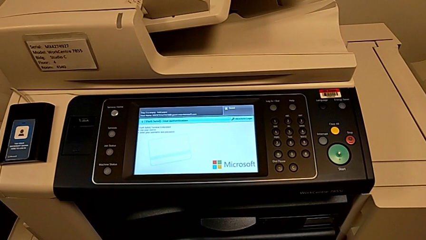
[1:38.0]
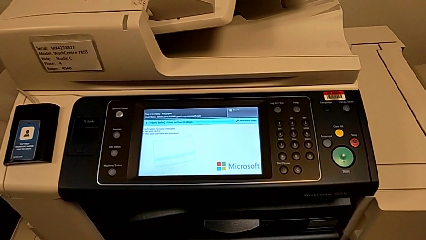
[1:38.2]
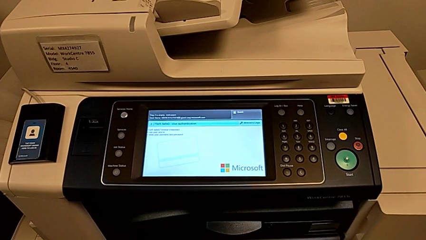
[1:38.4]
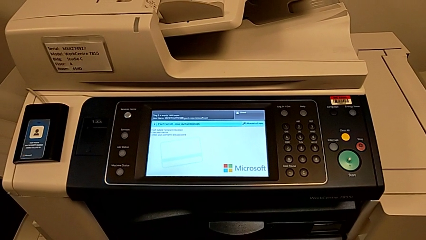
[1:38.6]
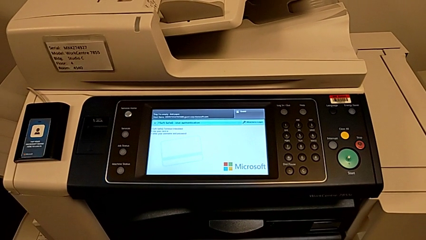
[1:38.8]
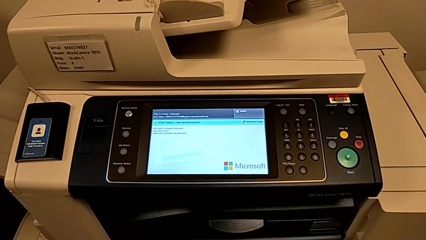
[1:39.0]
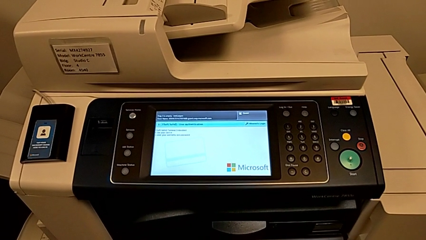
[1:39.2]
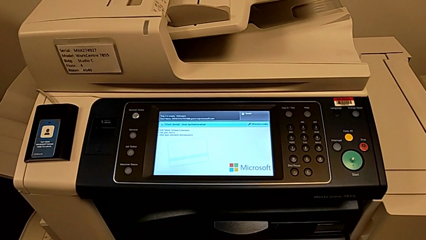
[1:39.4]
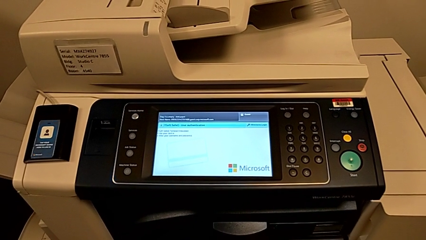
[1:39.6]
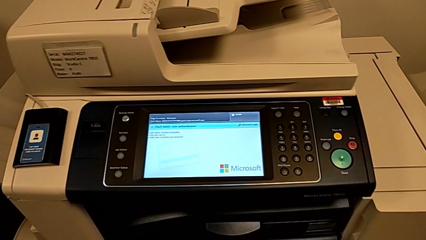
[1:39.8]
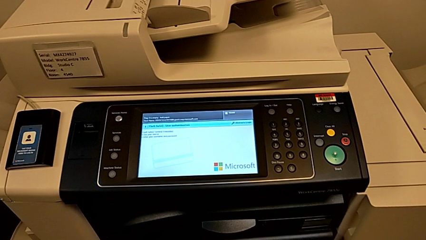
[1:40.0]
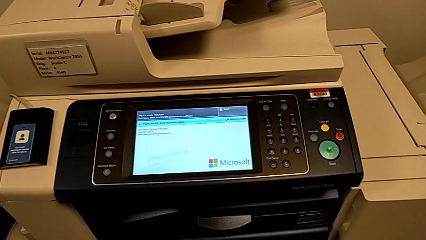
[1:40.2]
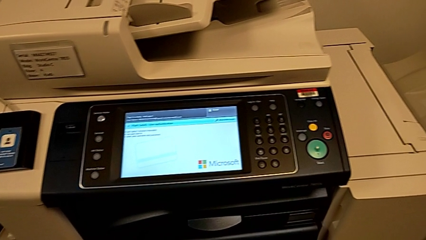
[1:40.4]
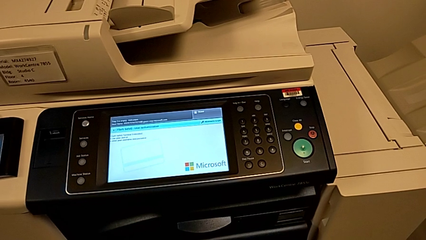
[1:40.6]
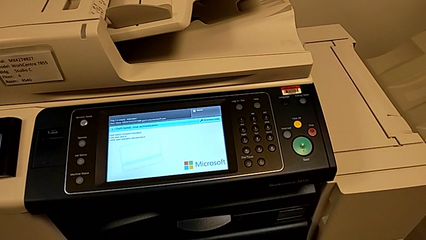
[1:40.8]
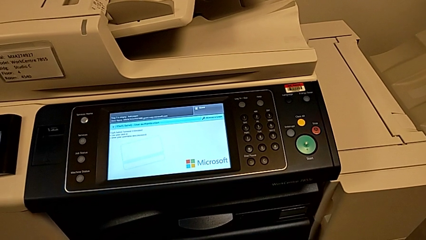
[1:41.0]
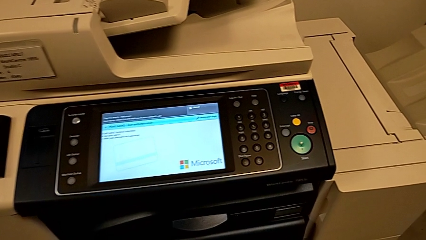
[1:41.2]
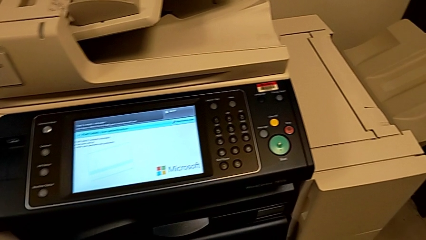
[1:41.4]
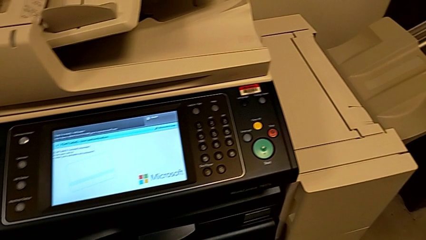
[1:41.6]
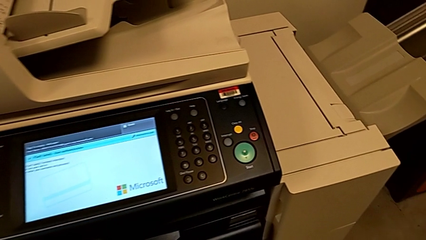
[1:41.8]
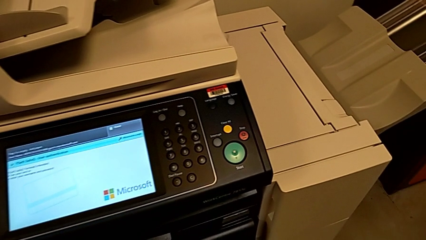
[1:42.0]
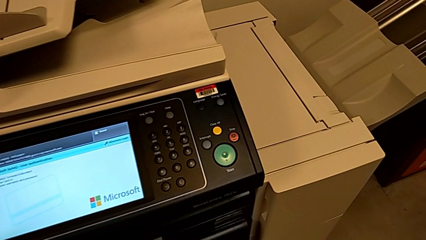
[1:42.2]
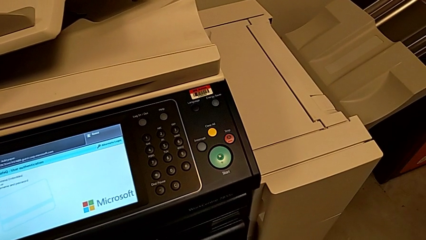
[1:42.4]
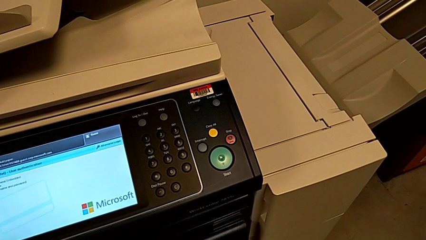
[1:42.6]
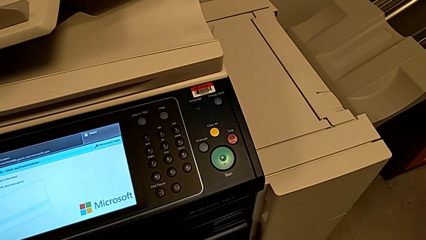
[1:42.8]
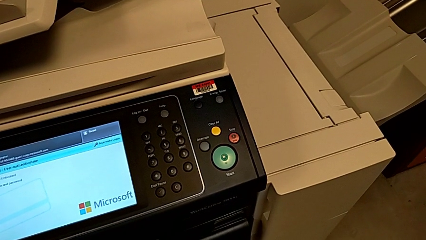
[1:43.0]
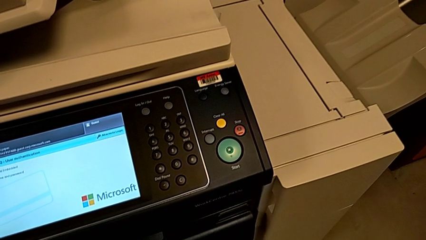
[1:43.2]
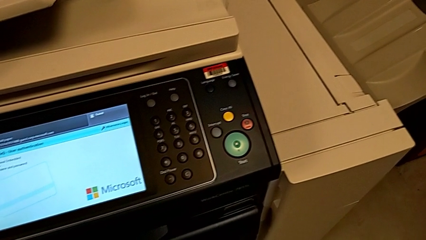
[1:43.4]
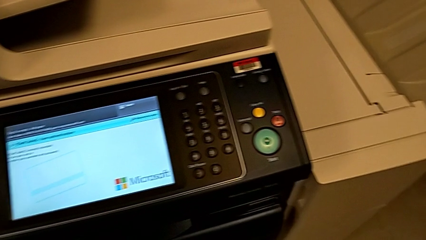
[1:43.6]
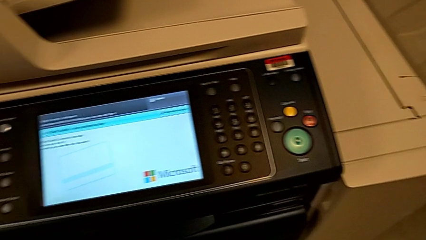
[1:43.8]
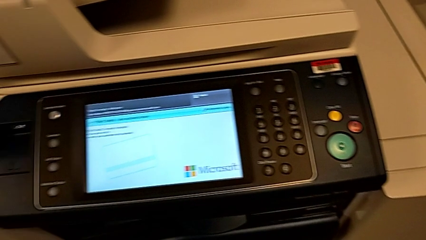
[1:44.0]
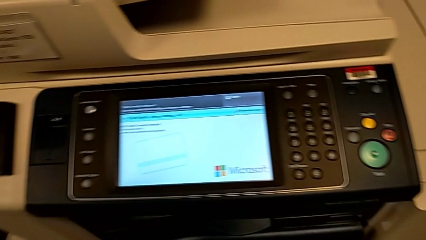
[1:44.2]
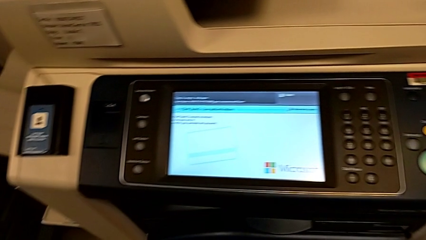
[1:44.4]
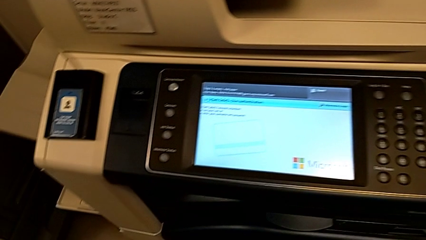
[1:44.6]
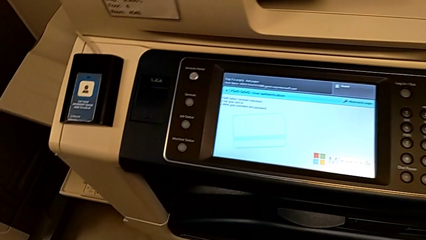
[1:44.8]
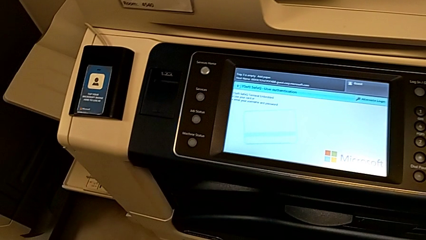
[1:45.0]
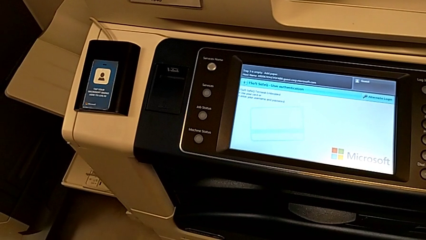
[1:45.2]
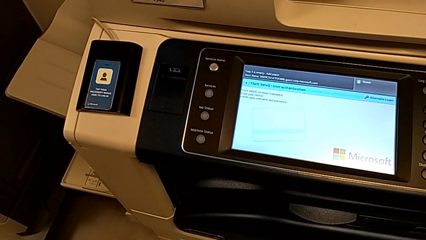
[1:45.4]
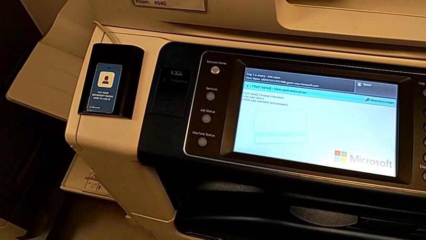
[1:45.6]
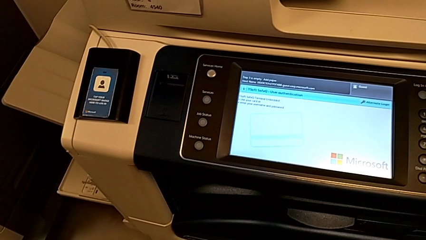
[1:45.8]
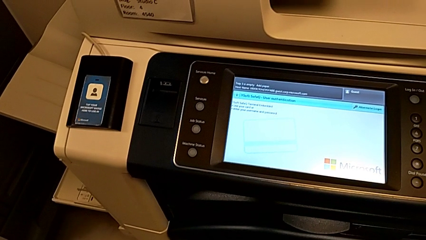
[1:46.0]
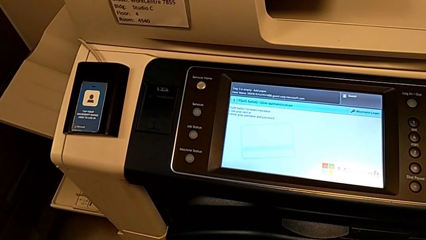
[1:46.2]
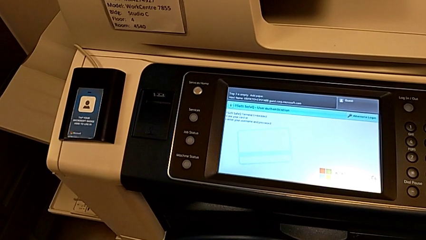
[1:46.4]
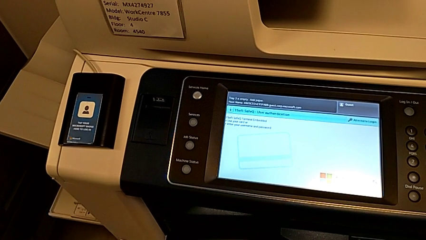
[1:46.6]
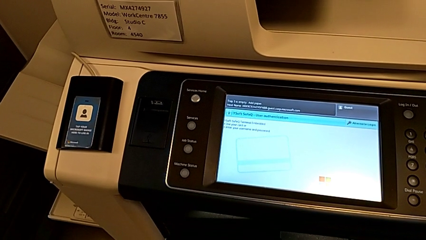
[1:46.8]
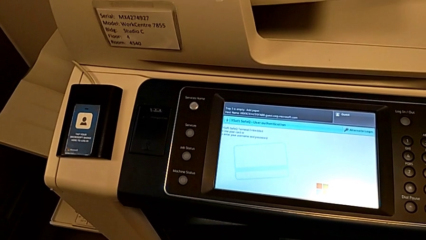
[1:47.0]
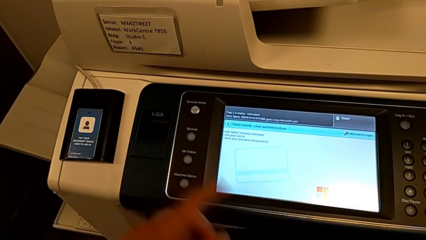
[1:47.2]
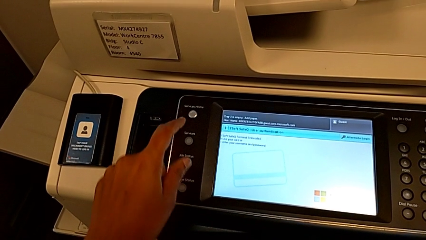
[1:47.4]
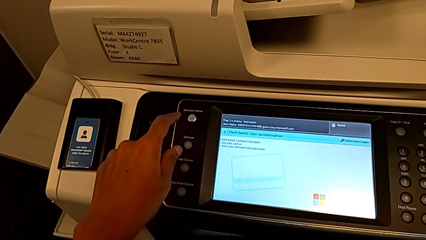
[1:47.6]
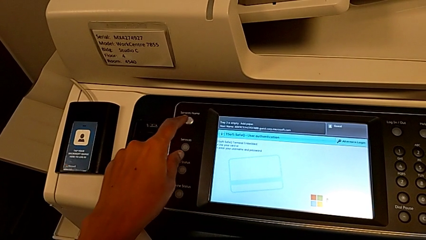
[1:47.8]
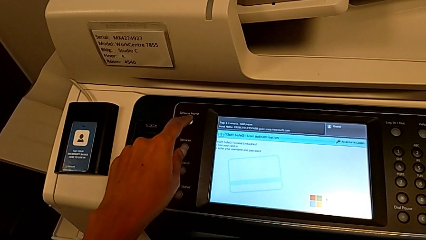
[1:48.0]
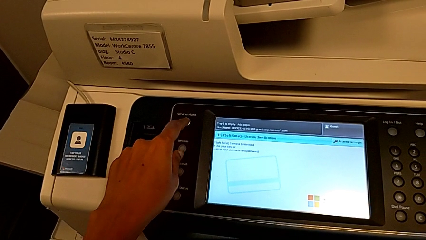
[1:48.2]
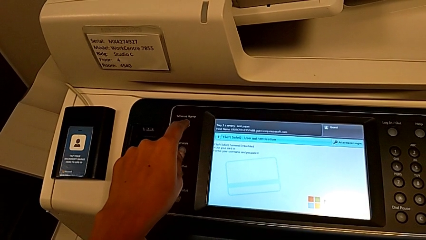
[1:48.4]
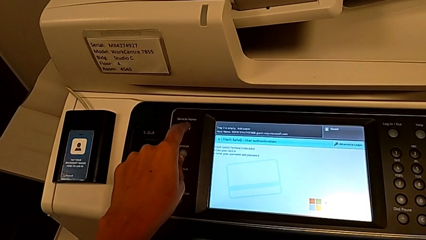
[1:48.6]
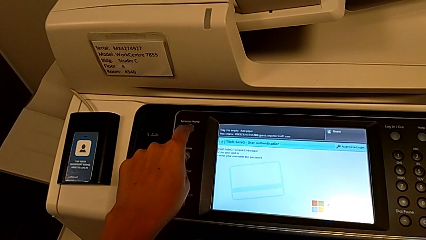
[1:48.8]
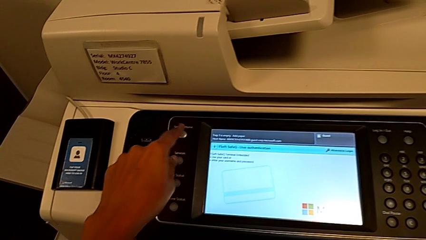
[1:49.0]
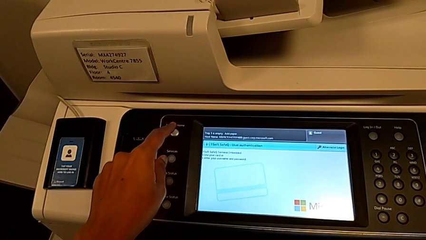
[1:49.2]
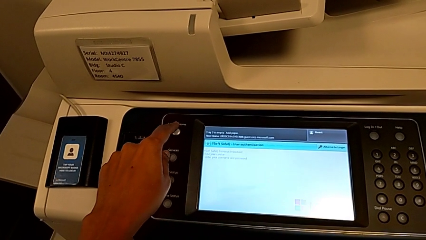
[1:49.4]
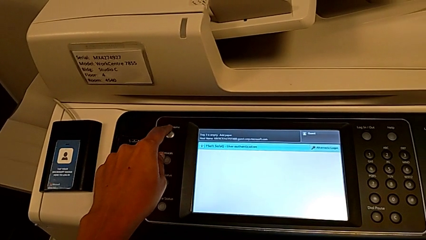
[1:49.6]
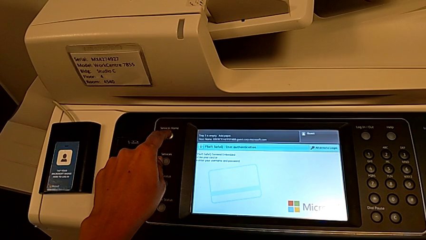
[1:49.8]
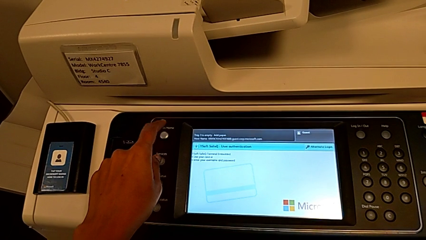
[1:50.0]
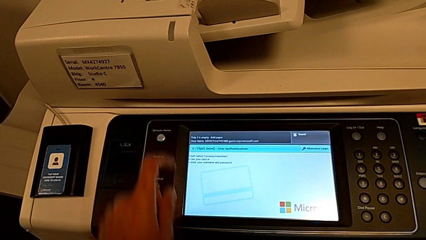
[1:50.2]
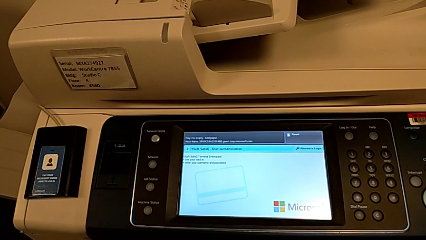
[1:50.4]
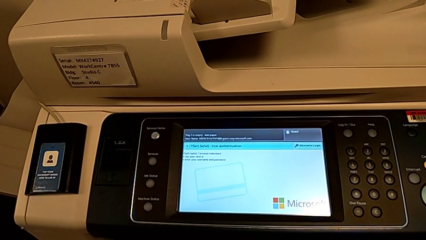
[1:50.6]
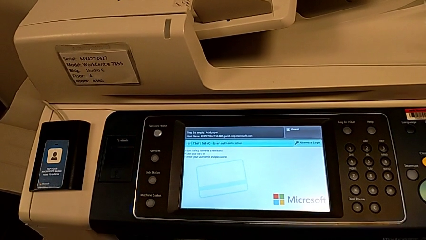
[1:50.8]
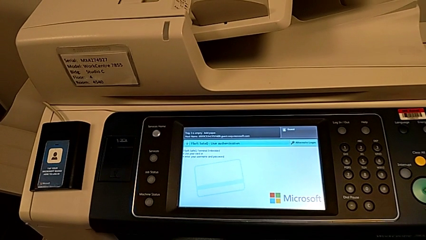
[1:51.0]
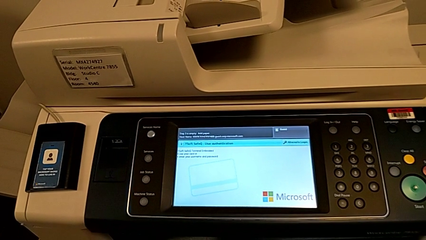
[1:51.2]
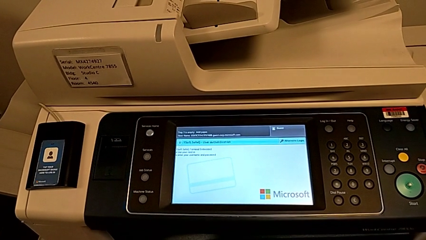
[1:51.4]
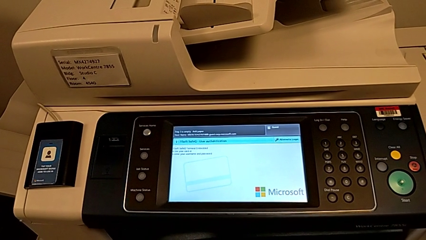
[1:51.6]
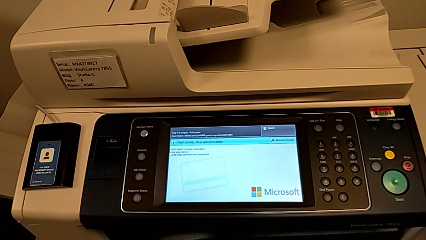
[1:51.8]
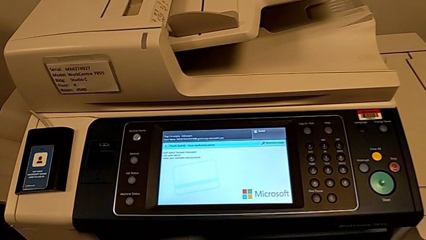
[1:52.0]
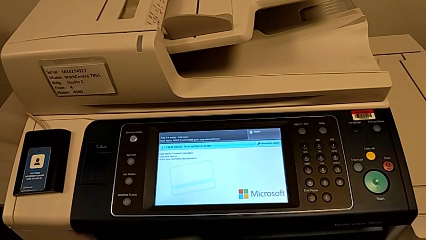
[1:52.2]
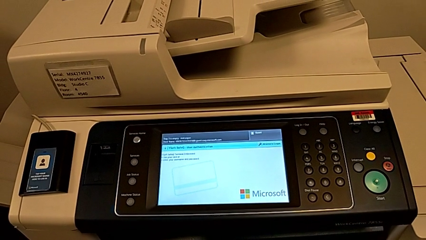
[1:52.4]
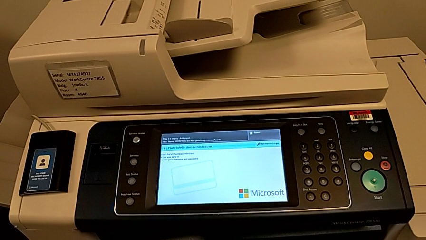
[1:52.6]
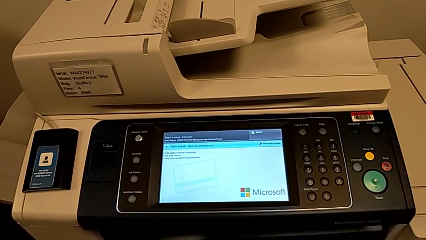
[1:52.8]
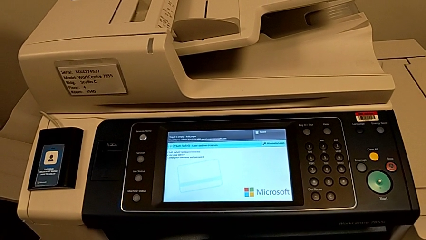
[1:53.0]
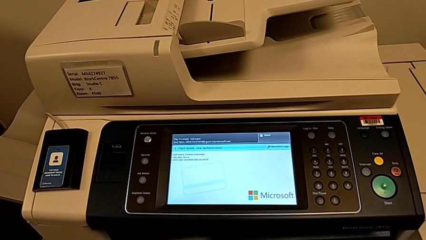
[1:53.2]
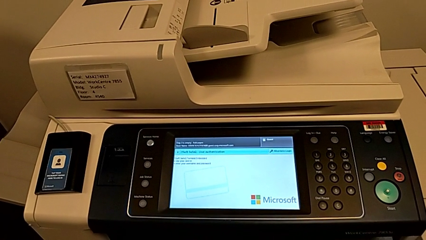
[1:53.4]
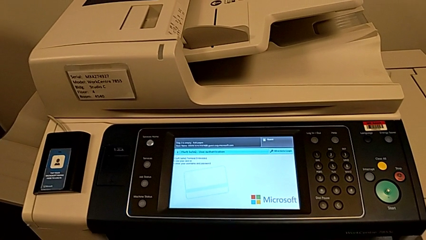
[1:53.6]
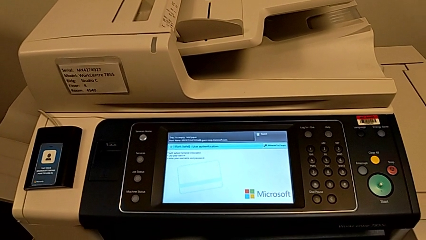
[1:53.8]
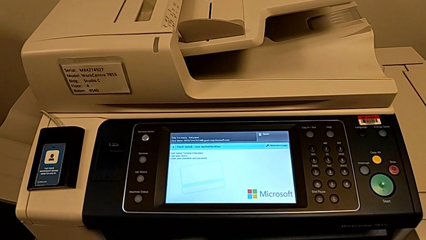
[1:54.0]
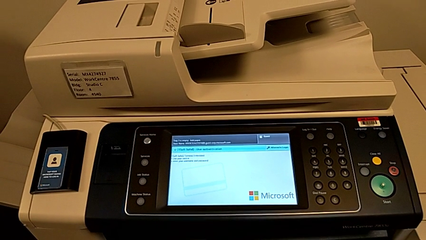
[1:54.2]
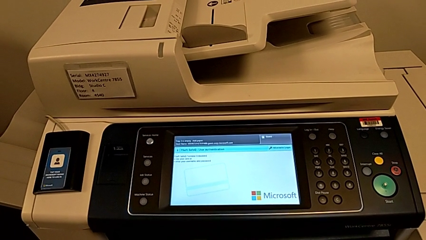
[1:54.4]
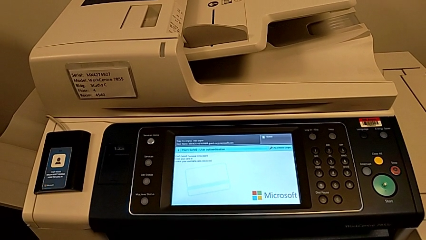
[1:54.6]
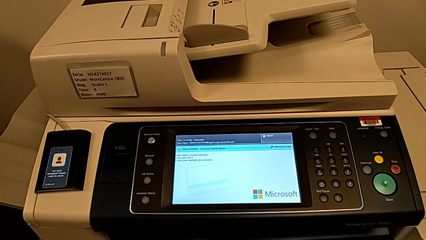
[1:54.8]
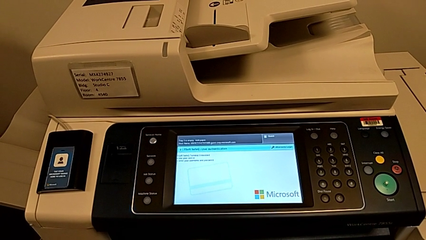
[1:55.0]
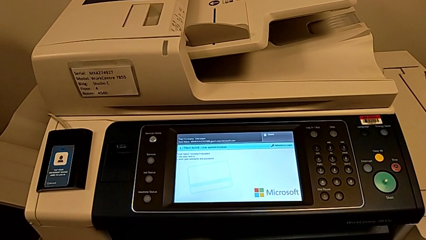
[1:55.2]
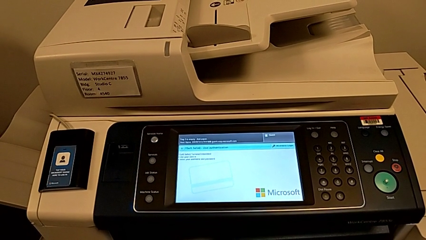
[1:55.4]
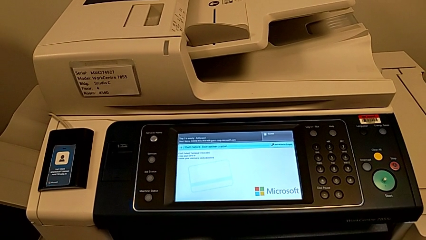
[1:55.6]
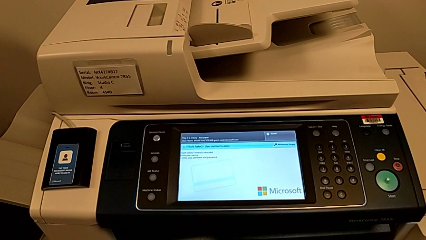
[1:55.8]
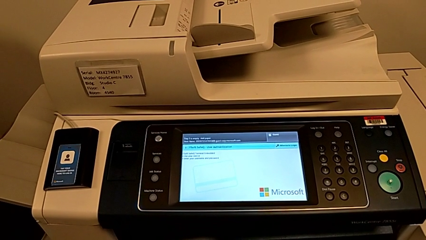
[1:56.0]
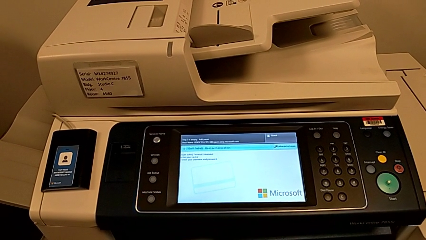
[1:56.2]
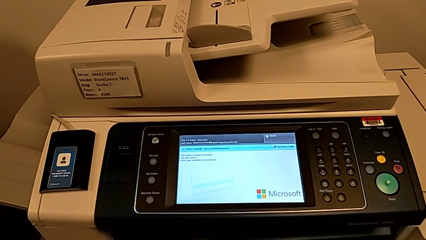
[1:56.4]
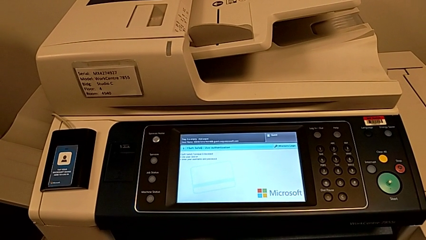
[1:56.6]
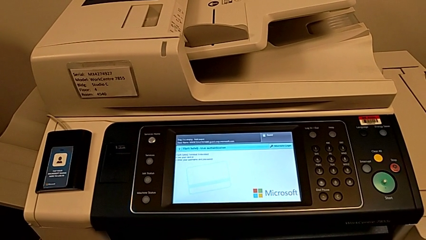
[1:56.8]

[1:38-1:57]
The camera wearer is turning off the printer. They wrongly press the wrong button.
